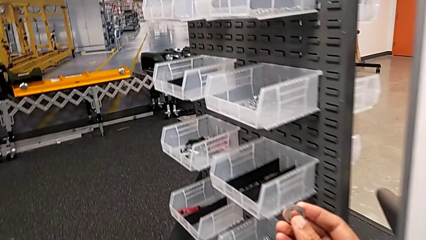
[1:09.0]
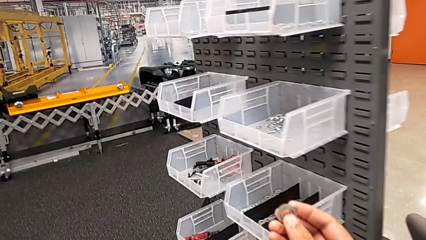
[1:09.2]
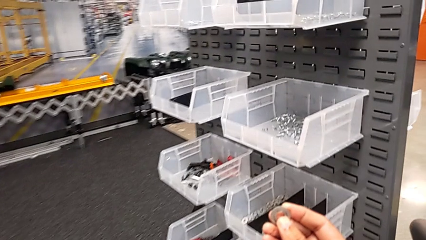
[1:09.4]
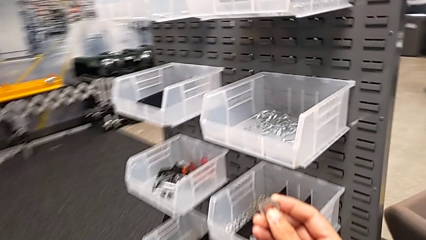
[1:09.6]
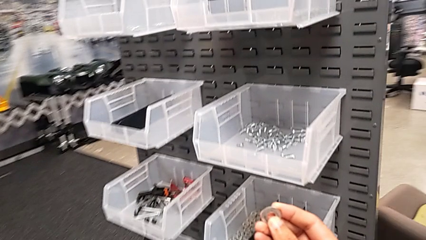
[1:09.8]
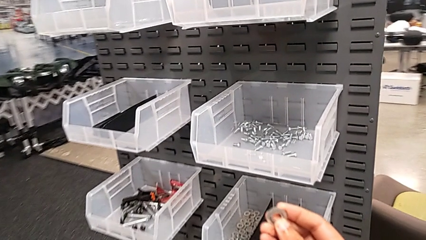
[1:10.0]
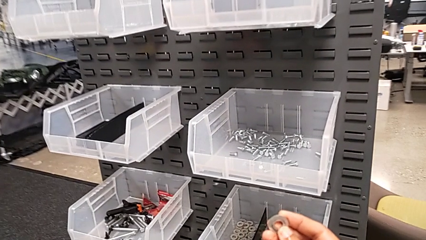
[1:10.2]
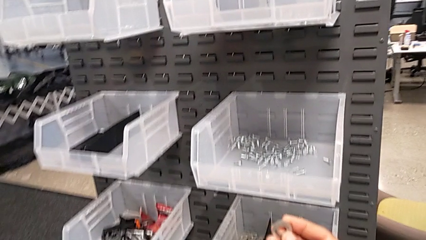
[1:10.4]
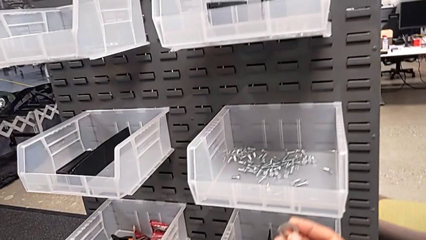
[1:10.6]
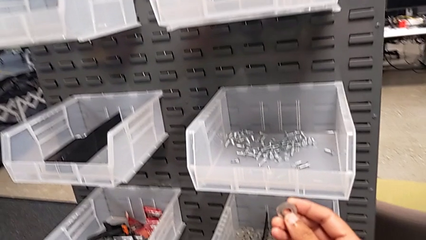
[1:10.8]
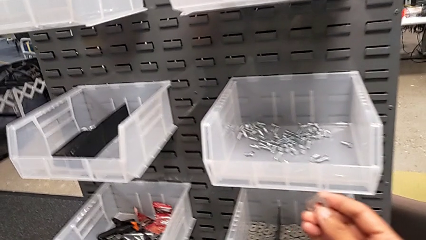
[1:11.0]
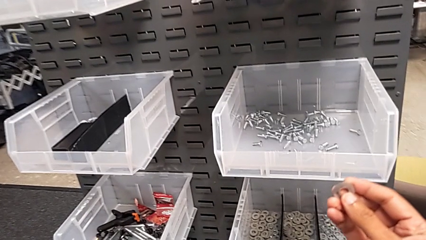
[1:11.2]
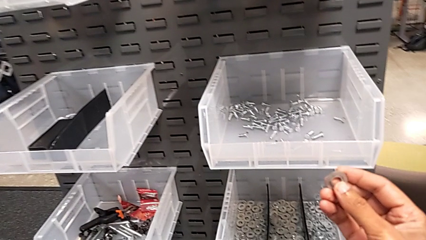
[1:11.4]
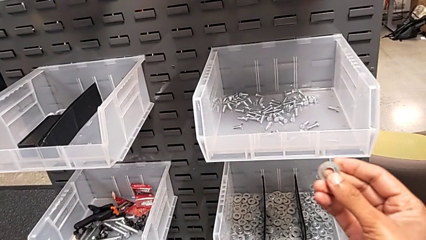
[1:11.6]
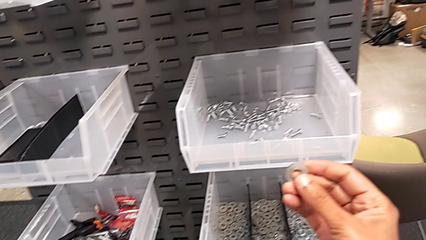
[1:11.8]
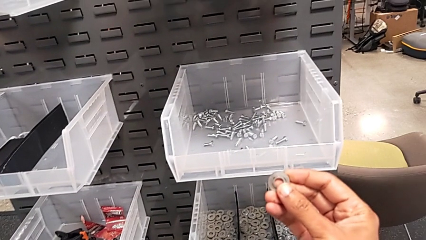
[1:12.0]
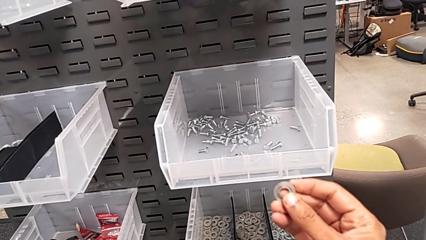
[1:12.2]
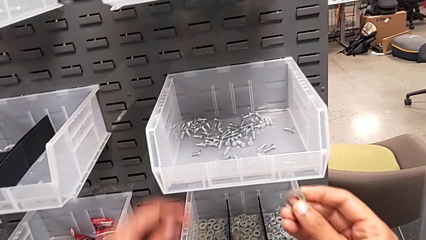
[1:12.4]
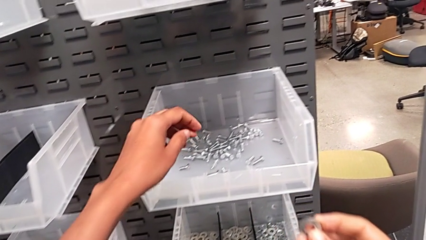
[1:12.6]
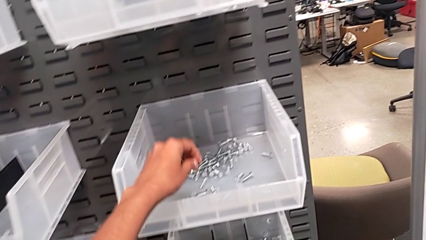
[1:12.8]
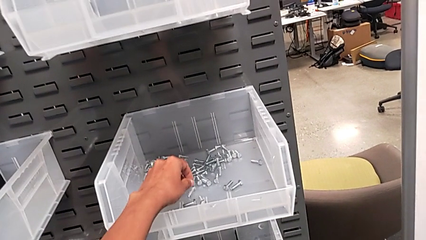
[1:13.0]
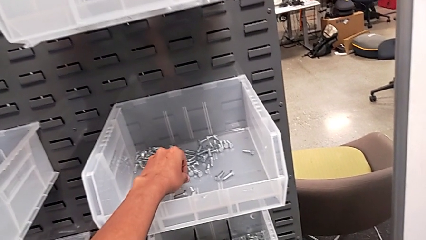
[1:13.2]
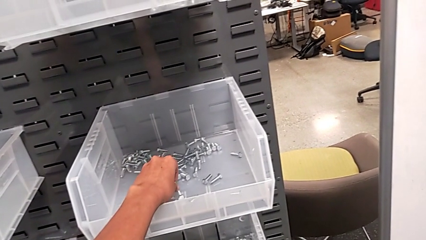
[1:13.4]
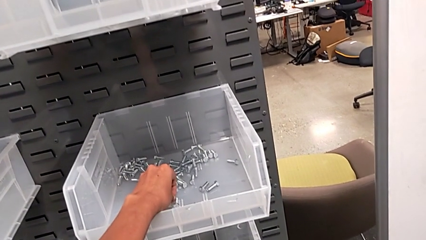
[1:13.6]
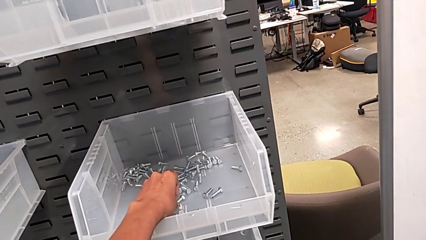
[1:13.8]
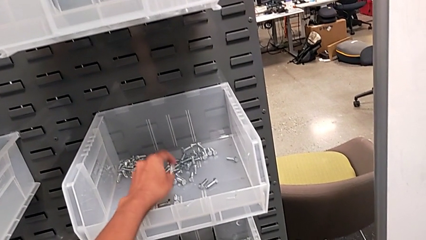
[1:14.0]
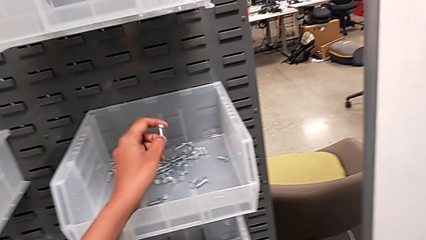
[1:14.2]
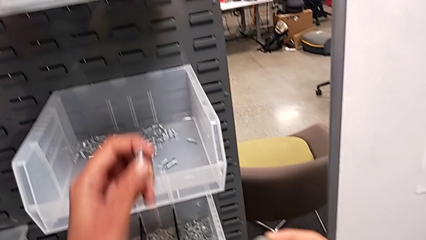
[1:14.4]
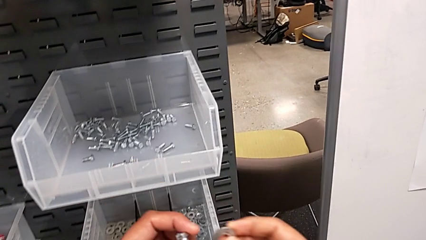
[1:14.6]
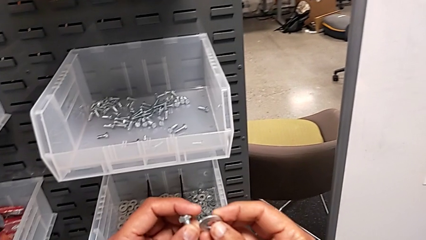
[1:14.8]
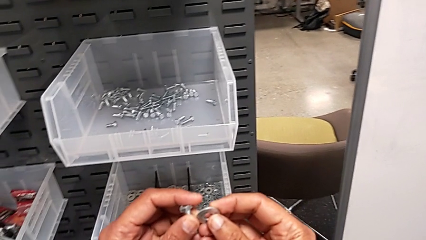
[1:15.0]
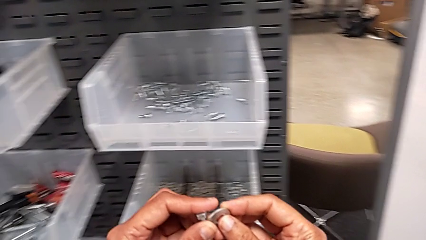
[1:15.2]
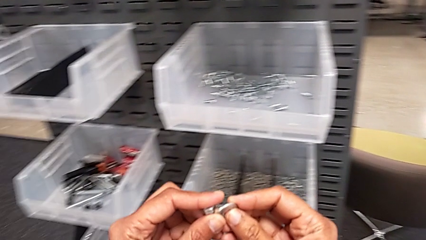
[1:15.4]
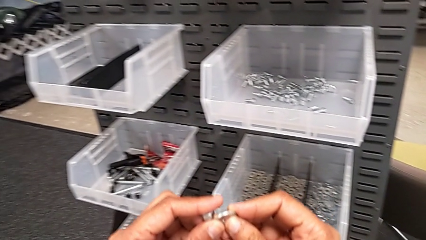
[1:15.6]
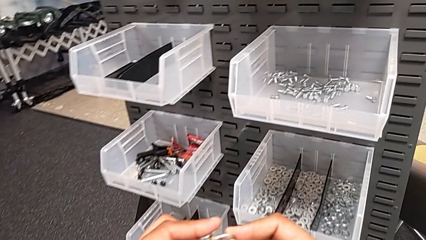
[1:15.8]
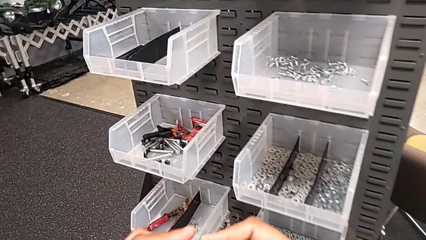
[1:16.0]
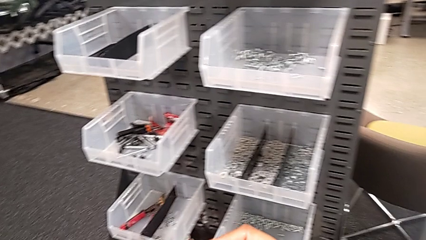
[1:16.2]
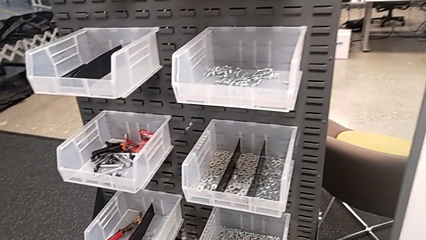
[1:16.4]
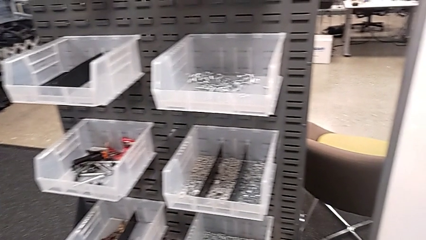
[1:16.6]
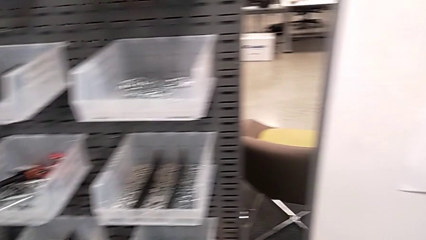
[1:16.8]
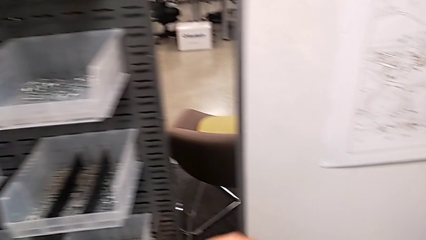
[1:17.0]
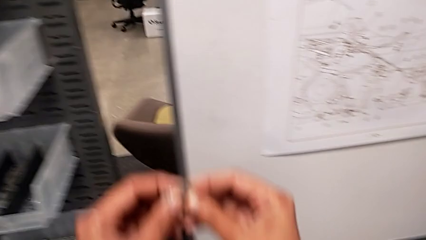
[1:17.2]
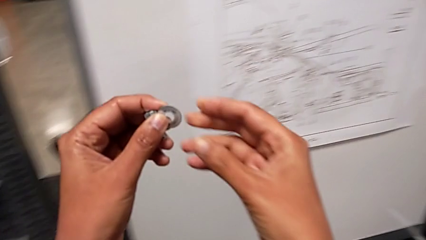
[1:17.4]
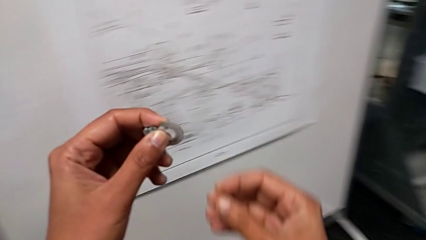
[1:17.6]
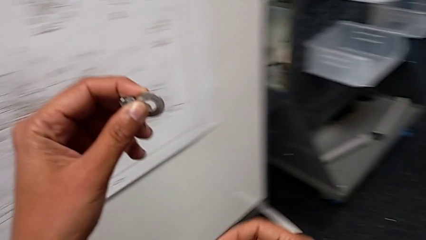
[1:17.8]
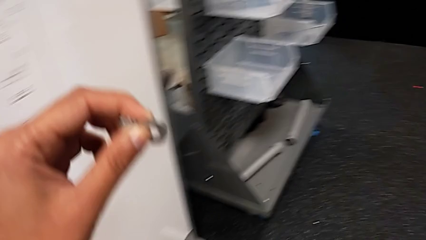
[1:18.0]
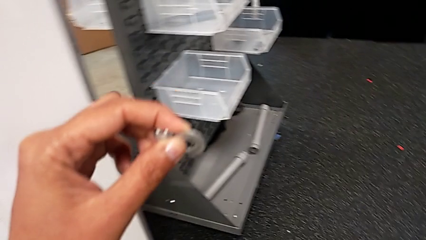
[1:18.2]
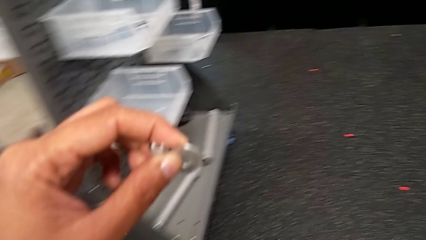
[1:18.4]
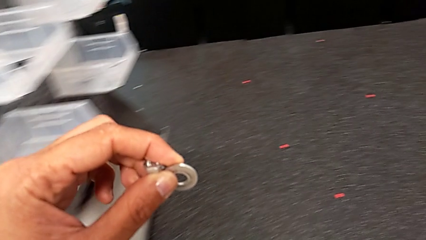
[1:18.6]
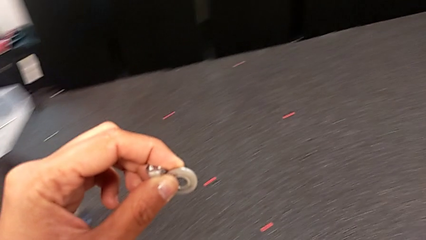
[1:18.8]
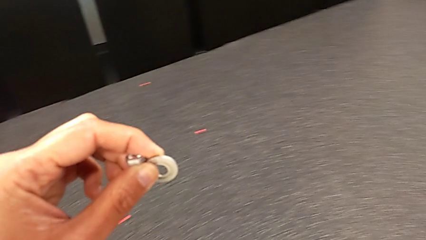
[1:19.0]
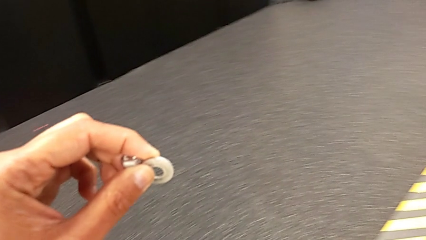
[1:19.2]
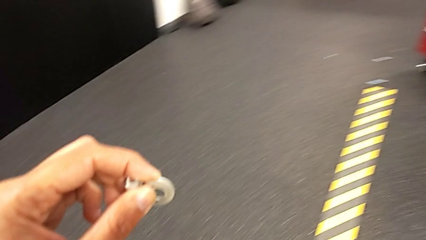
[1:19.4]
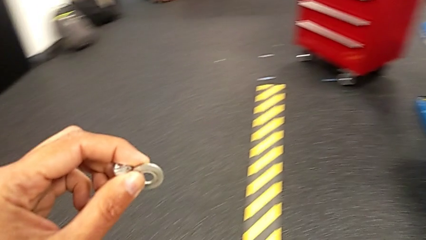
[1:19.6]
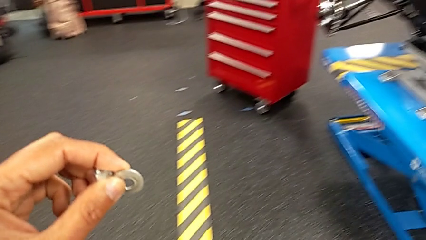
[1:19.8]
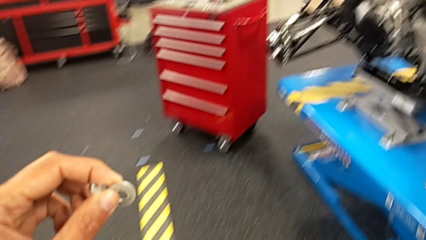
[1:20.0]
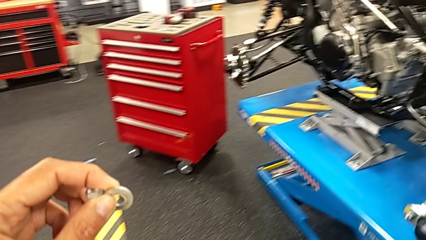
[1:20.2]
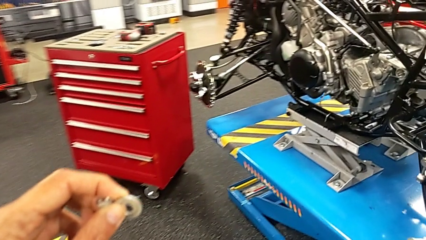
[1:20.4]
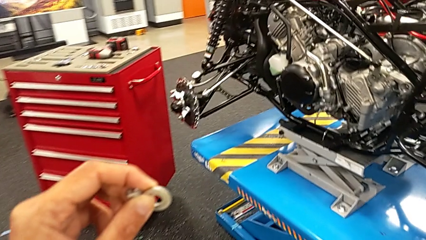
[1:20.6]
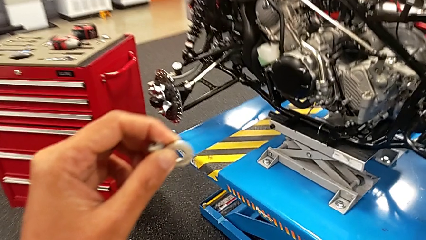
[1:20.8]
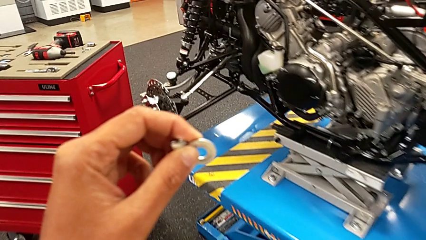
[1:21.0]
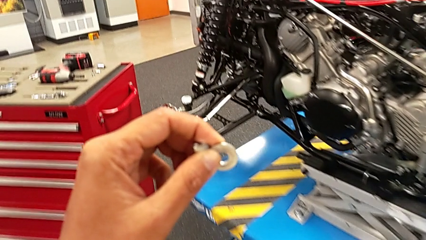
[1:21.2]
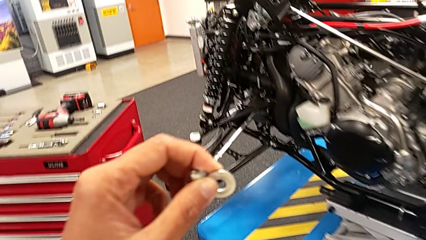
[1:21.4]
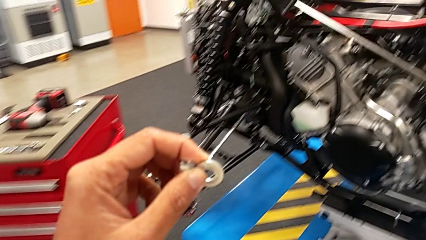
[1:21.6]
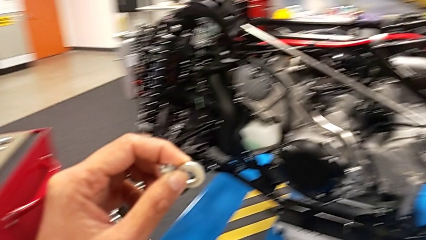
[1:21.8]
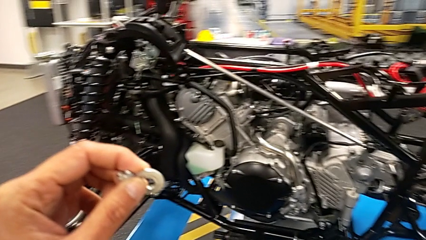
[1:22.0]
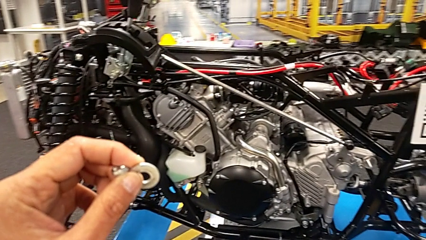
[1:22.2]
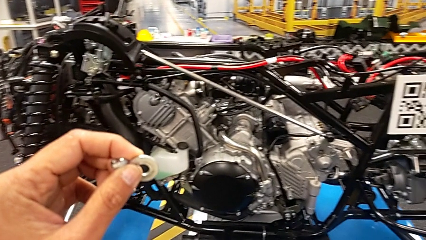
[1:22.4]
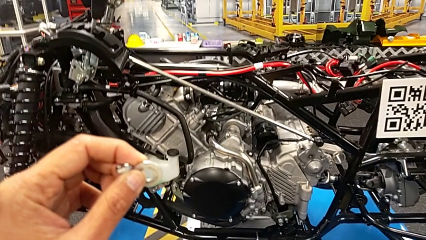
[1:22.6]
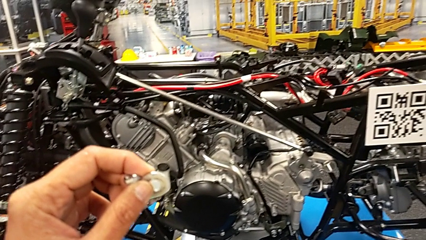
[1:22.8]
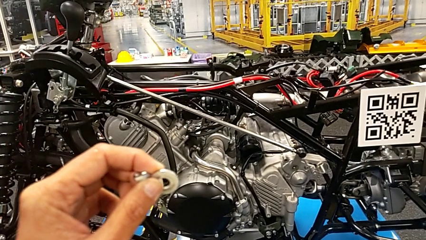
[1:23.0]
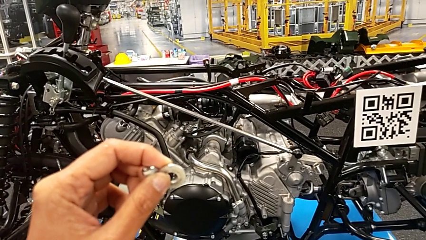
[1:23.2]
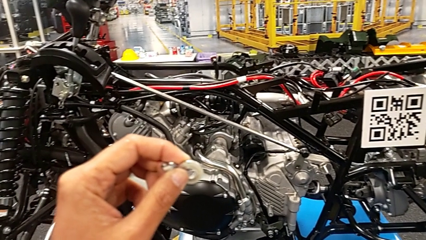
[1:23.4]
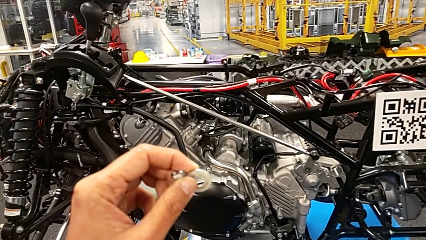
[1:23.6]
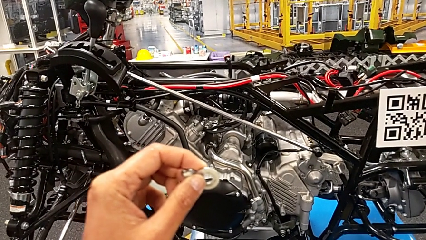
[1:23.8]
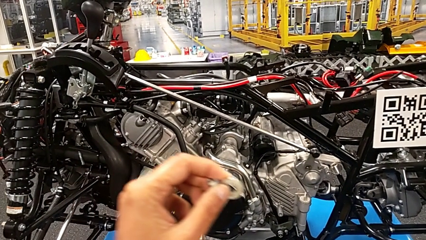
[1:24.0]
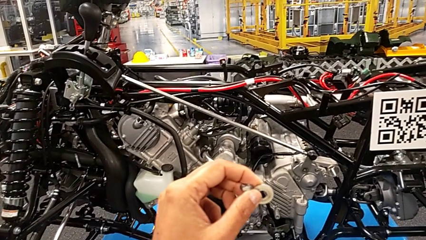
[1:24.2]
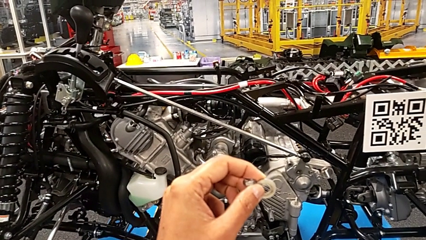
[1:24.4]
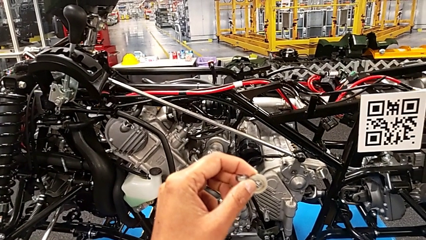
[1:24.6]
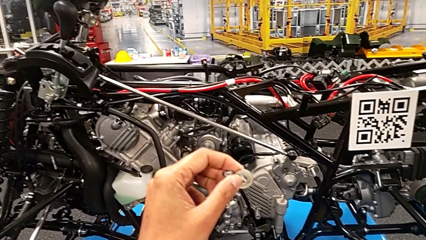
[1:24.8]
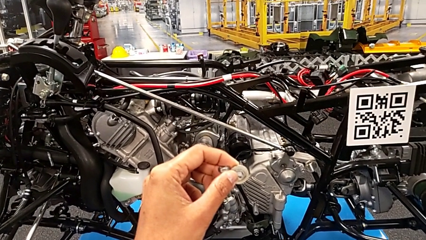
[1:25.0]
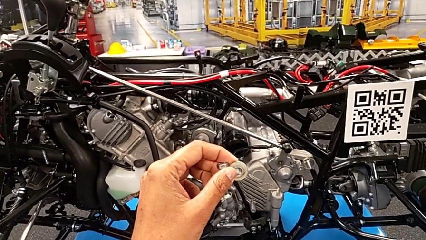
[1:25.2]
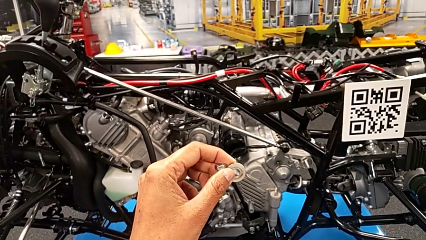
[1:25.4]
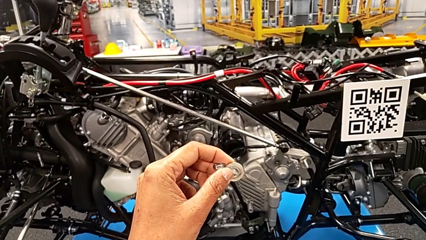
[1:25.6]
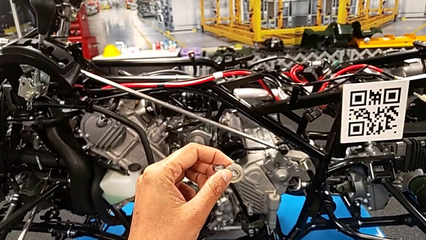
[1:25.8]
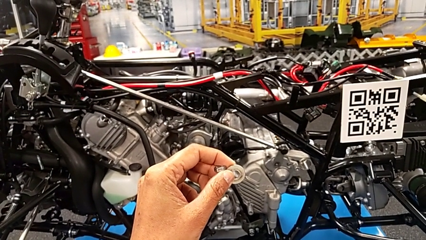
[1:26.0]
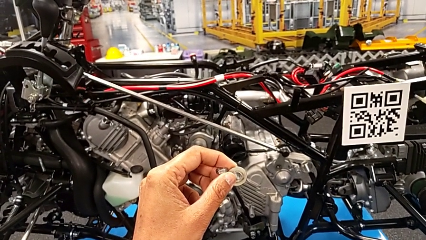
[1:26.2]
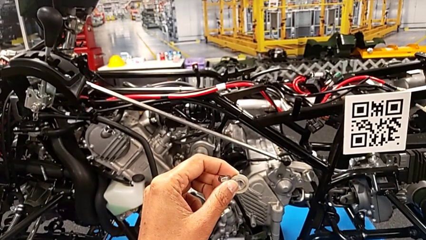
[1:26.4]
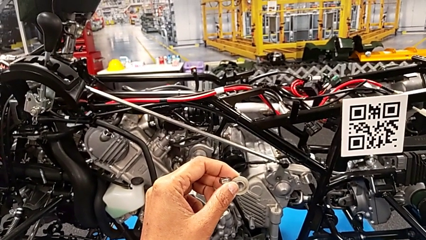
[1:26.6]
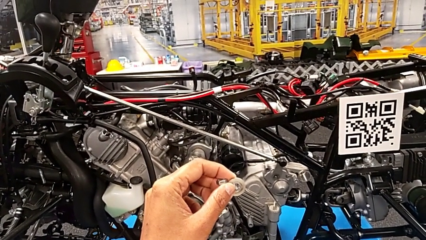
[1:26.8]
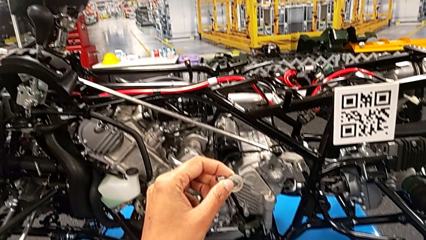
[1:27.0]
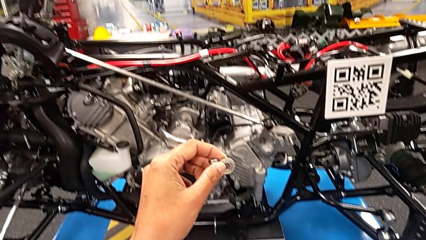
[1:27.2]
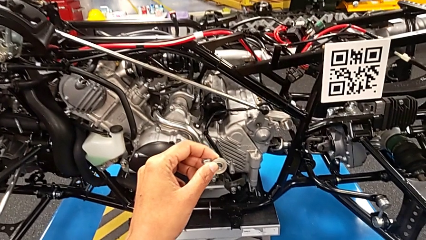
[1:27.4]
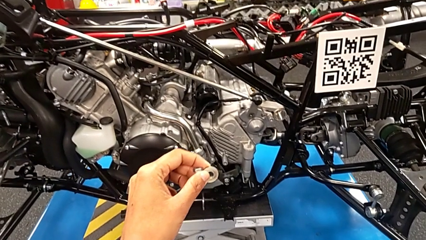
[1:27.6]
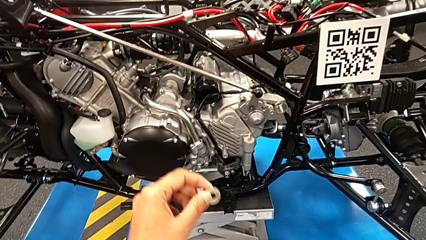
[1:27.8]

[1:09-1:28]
The camera wearer is grabbing a washer. They keep holding the washer, grab the first bolt and grab the bolt.
